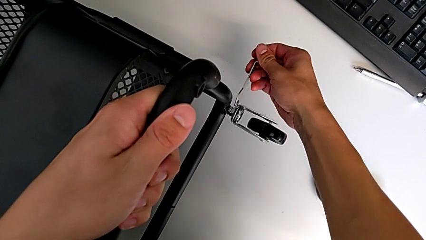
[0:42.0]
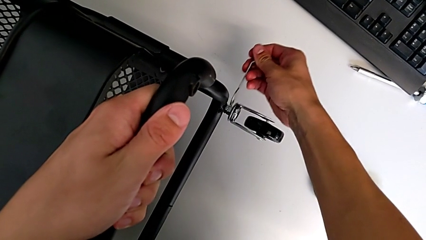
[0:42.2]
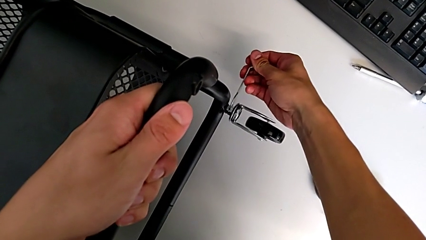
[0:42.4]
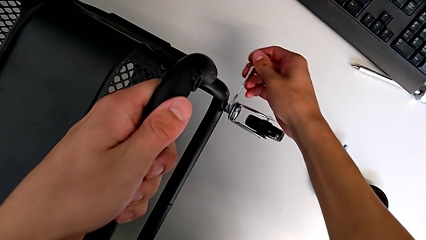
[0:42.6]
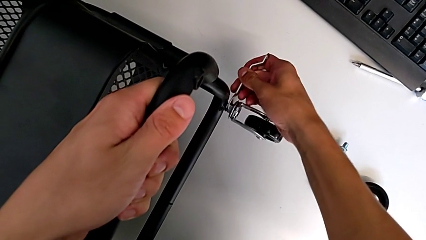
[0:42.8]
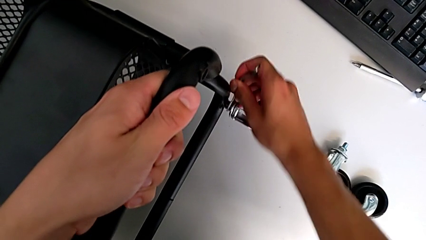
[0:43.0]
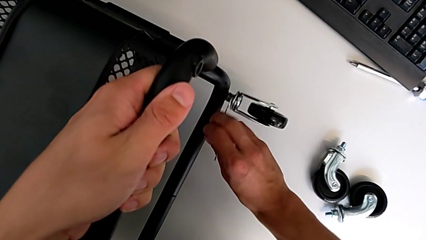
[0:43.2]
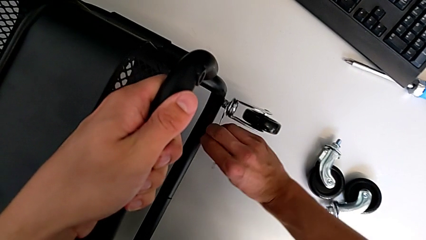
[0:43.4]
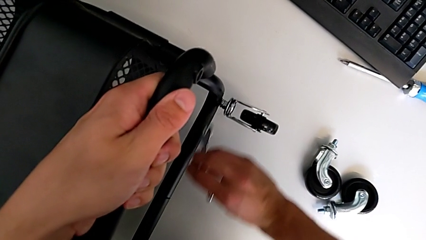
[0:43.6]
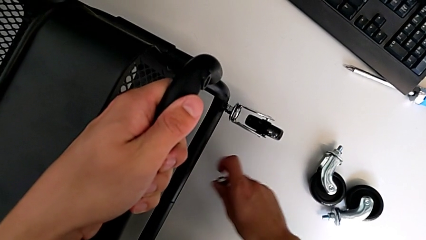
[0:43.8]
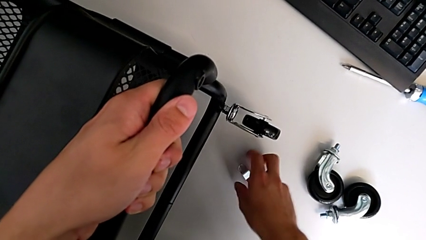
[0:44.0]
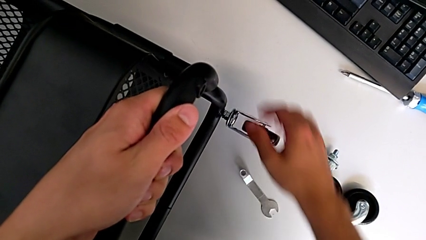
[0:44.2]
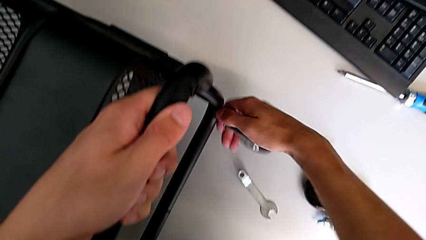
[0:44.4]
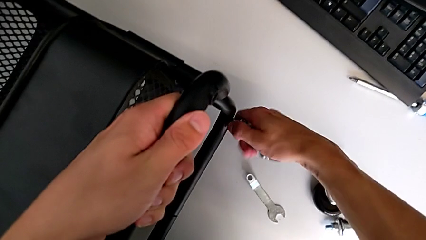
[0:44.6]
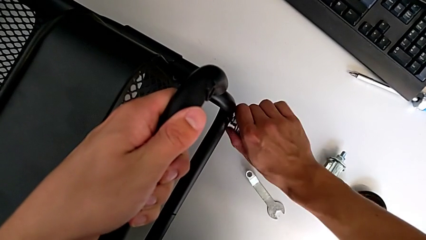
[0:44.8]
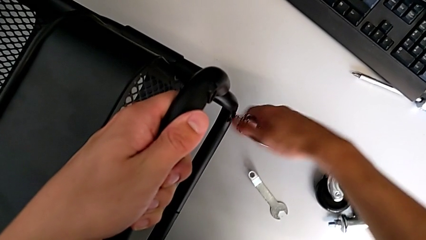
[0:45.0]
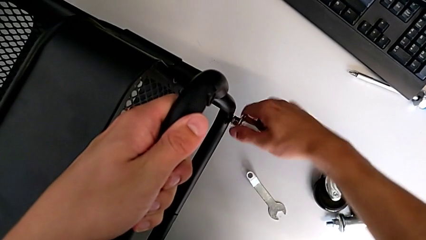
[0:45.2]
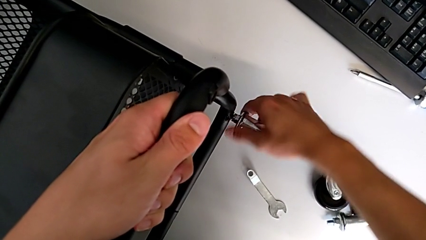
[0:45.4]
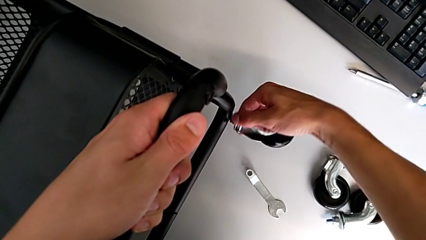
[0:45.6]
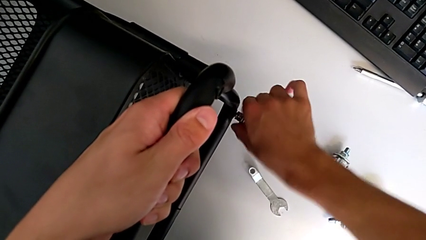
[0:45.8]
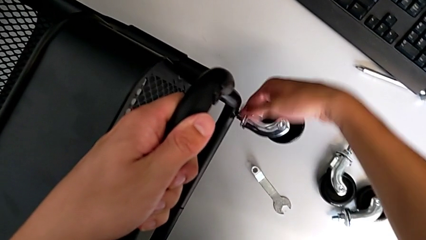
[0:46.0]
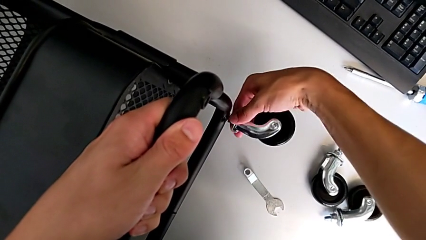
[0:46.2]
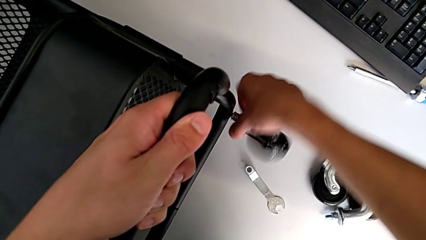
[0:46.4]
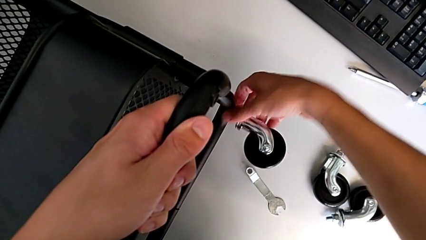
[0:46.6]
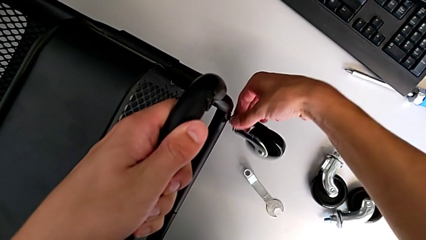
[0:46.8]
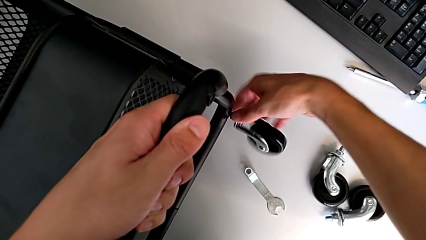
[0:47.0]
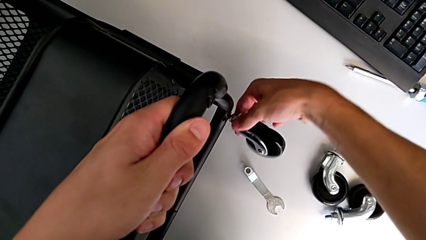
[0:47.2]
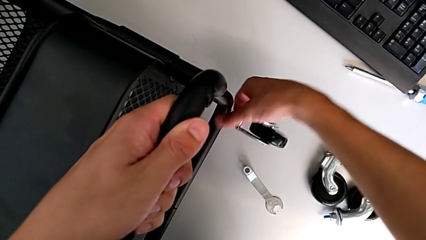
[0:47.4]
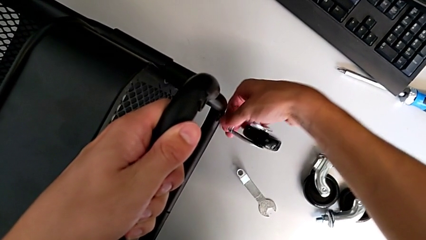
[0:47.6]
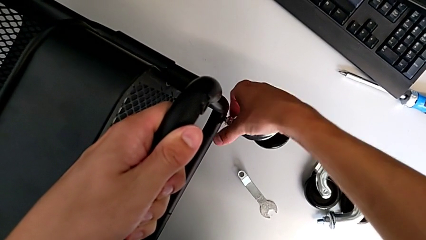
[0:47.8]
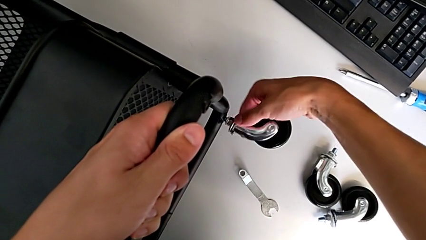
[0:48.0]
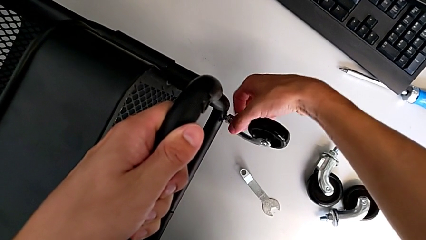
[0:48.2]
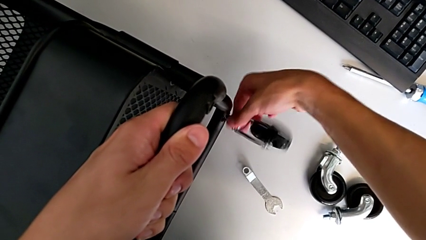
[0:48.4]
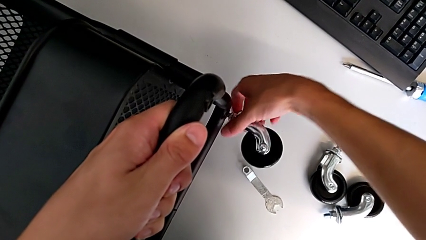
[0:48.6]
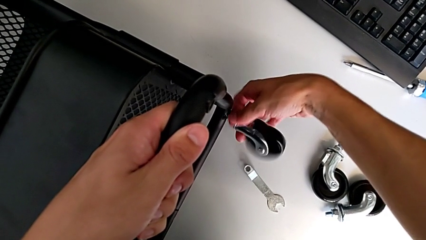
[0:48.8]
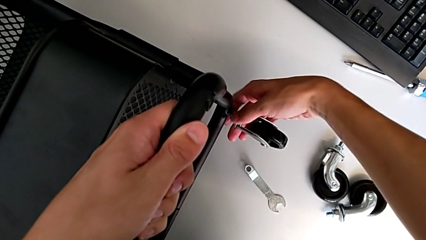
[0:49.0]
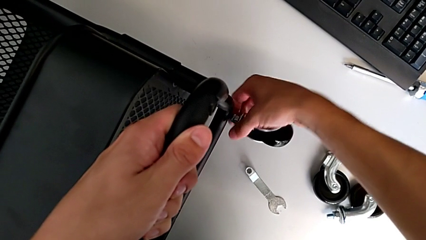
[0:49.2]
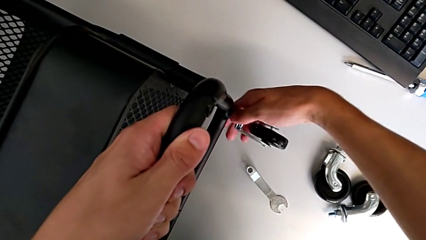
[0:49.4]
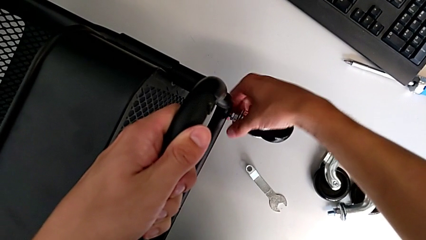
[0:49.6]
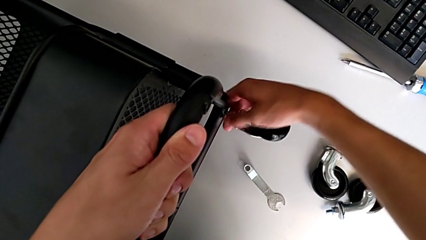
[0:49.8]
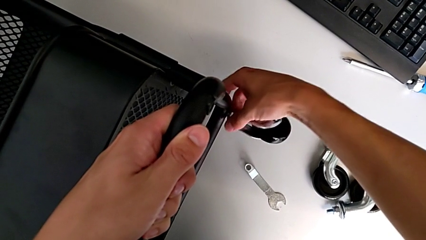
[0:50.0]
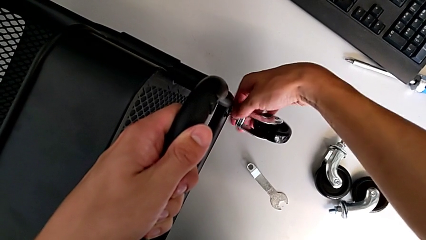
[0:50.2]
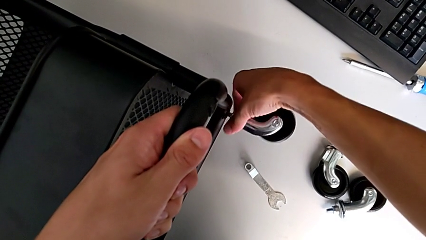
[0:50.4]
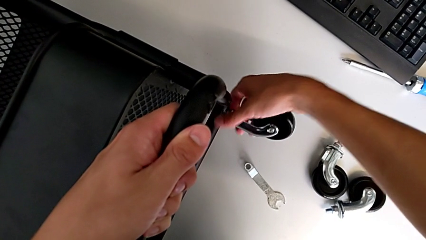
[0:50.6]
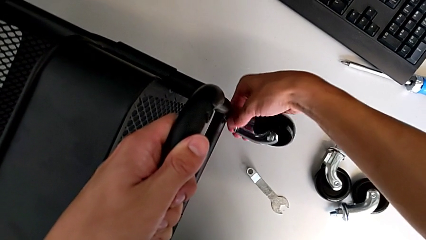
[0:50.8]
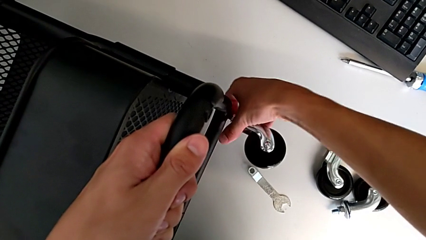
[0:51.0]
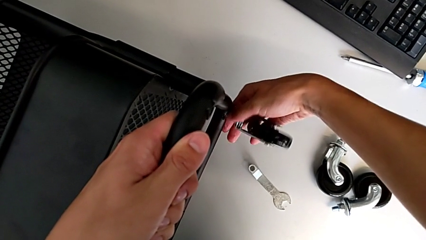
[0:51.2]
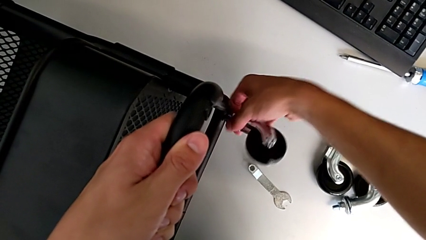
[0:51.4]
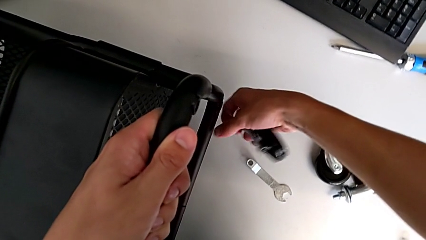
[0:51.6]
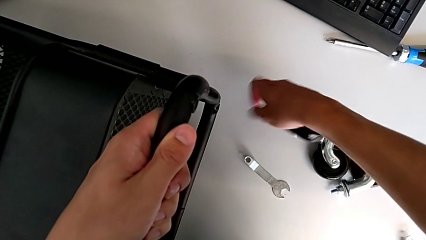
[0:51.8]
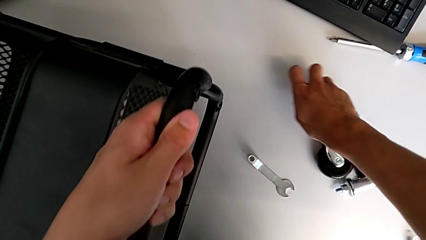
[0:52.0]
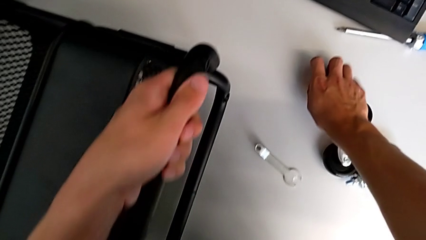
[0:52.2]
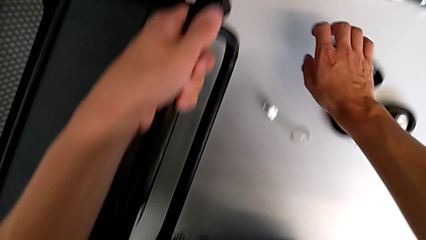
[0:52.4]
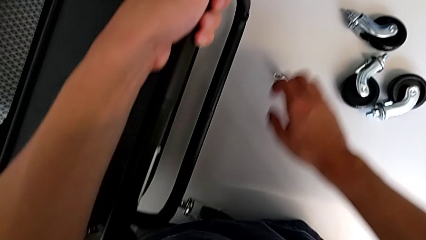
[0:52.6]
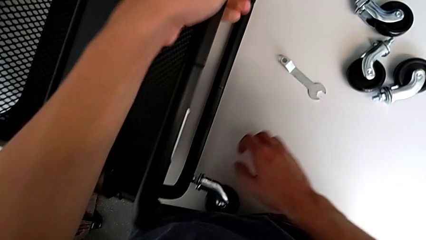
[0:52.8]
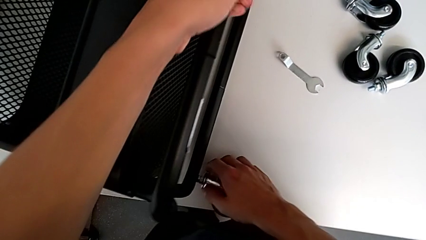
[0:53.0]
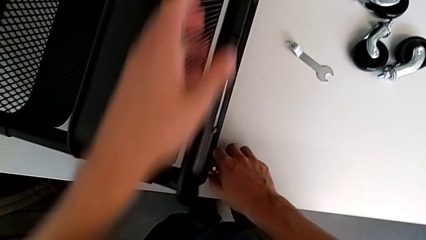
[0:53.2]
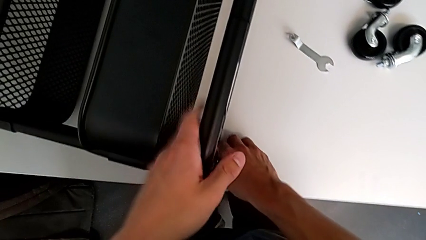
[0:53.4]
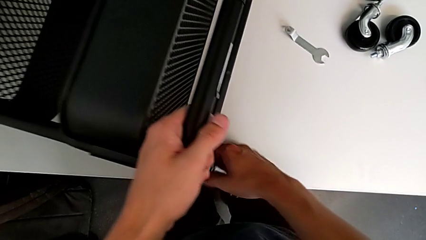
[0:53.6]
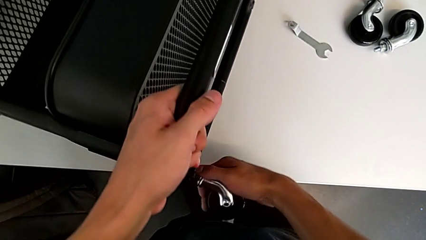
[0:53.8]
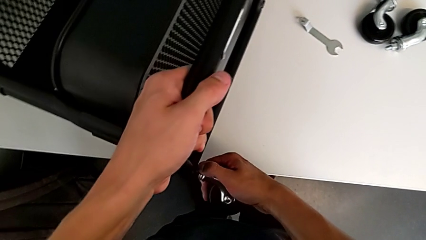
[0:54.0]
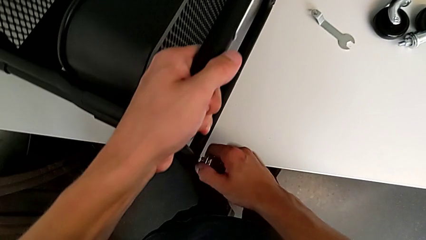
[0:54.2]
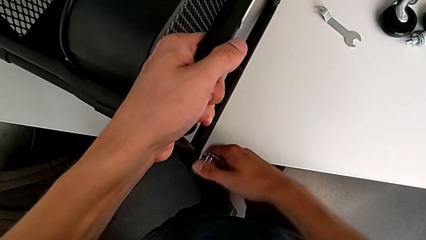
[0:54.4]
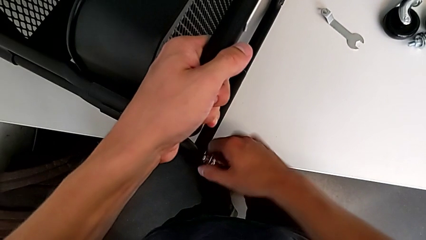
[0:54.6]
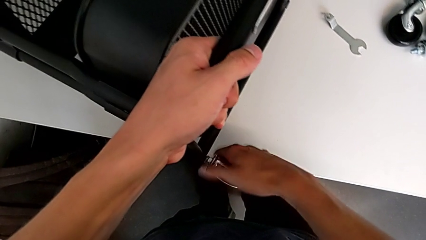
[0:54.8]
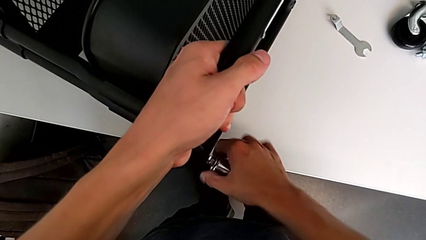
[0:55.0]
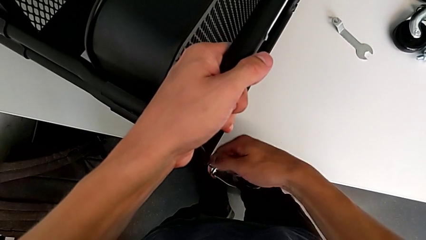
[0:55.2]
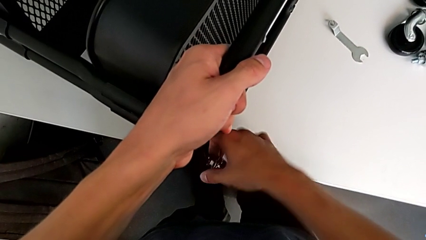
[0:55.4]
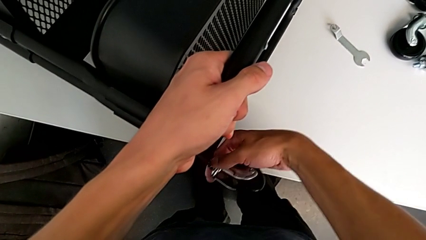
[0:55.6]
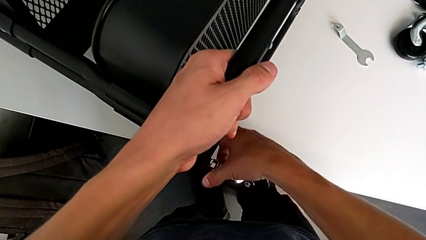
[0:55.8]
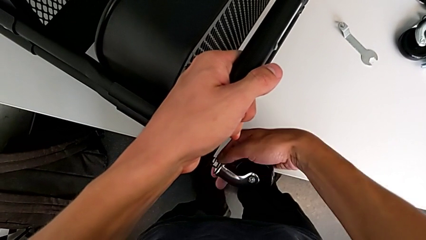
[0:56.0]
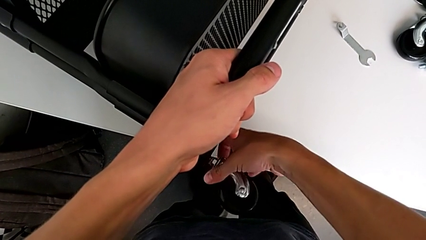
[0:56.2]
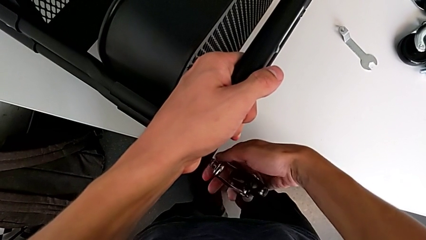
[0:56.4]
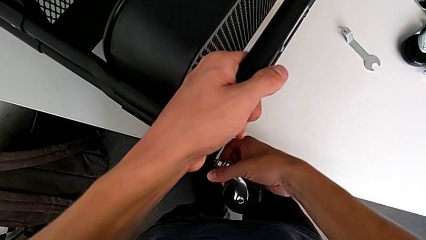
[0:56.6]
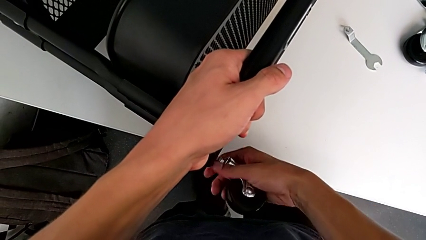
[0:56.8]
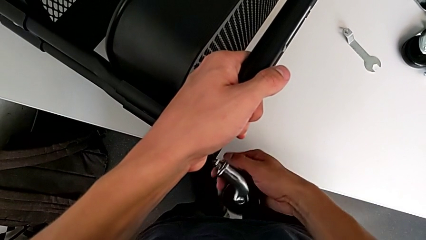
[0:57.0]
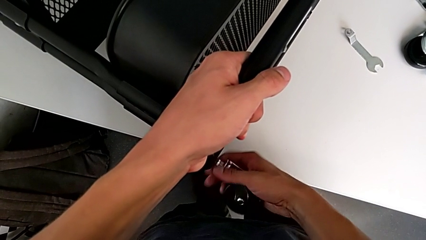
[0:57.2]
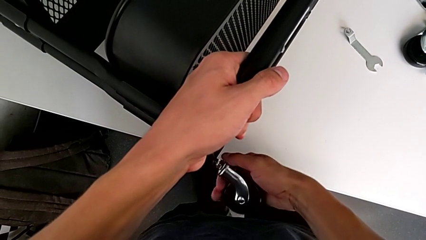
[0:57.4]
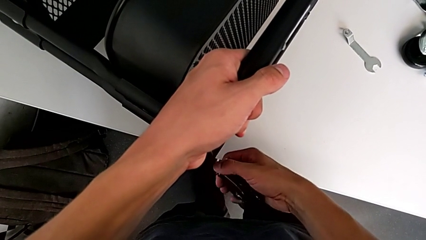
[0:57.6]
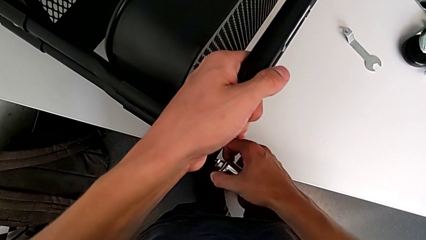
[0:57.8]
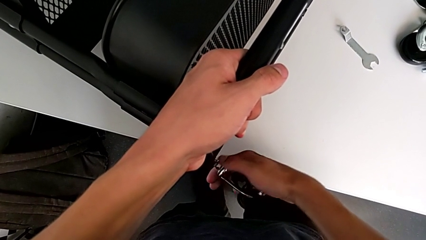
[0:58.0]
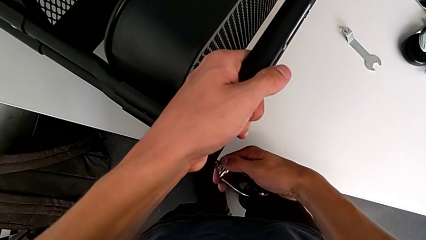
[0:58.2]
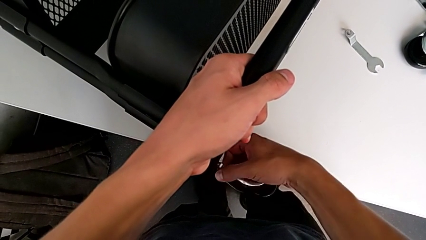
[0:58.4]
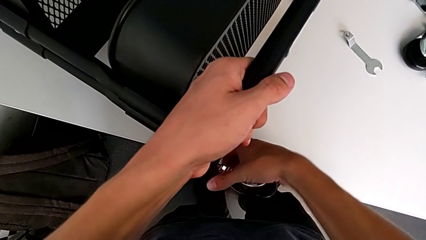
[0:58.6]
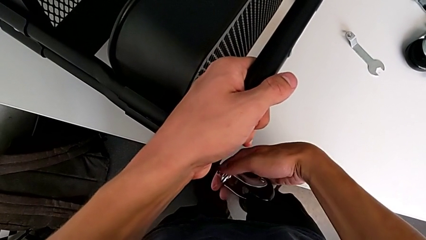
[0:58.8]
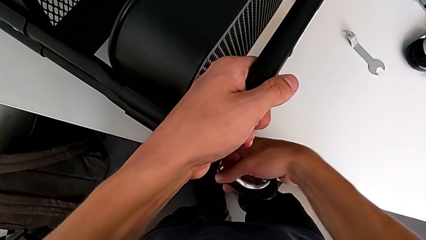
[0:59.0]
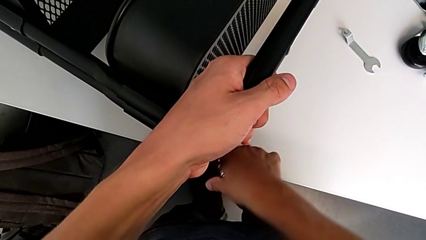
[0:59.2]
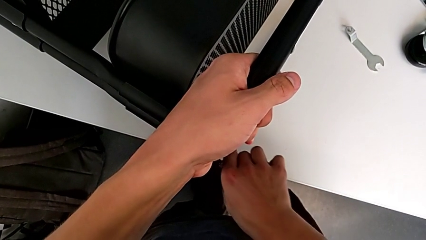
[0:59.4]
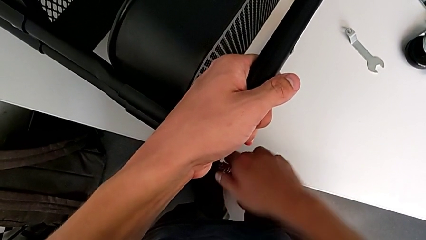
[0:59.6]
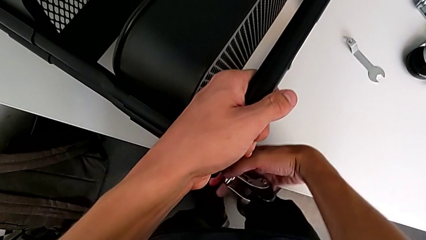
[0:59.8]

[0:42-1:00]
The camera wearer is disassembling all four wheels from the furniture. They insert the hexagonal wrench, unscrew the third wheel, place the hexagonal wrench, disassemble the third wheel, place it, grab the fourth wheel and begin to disassemble it.
